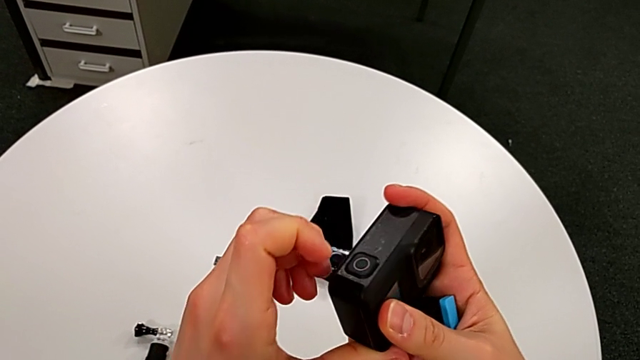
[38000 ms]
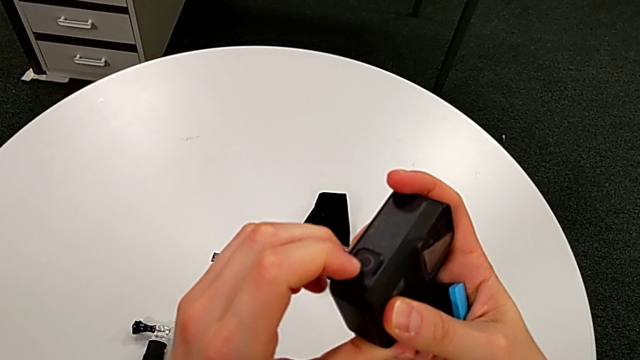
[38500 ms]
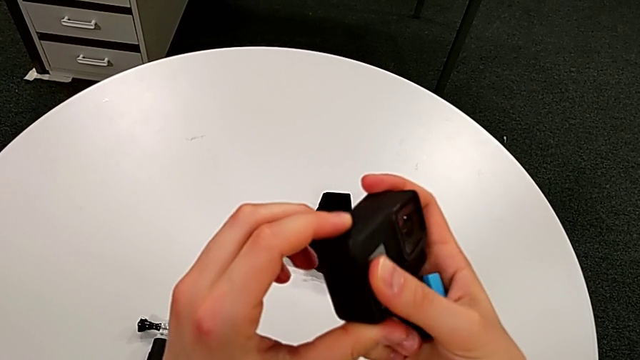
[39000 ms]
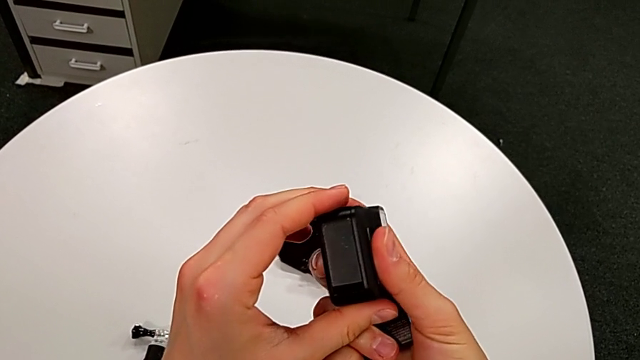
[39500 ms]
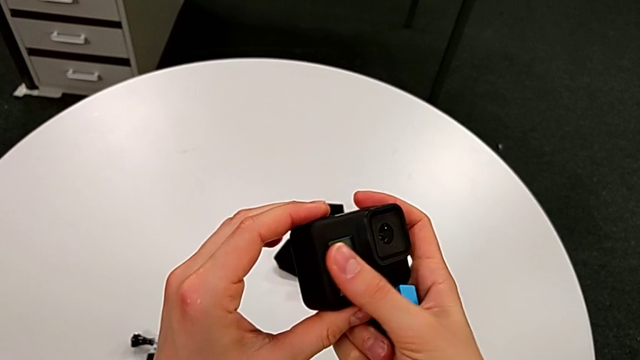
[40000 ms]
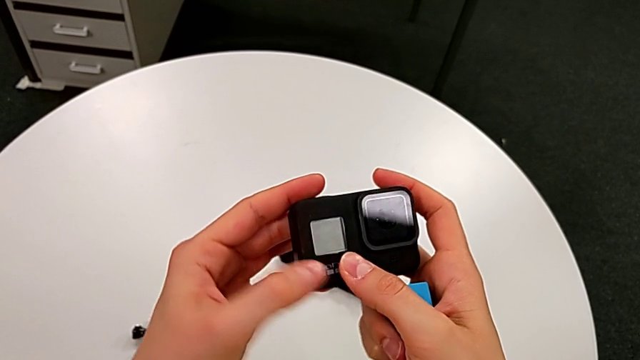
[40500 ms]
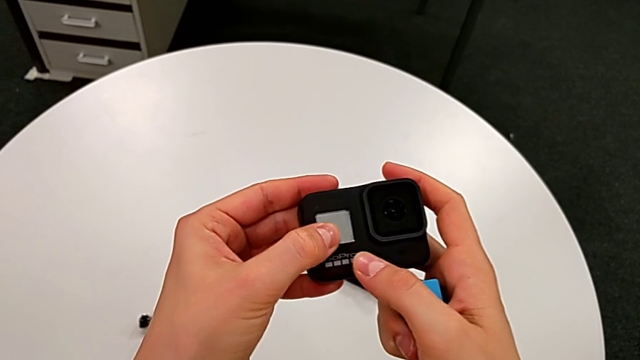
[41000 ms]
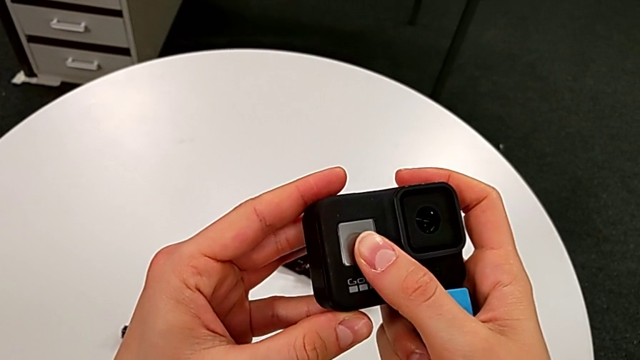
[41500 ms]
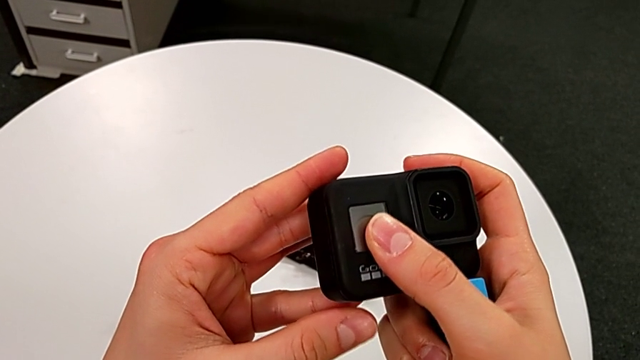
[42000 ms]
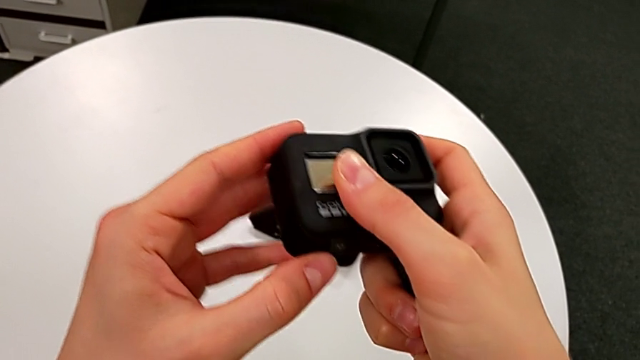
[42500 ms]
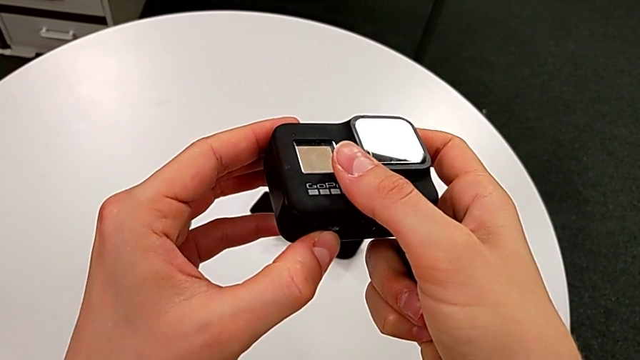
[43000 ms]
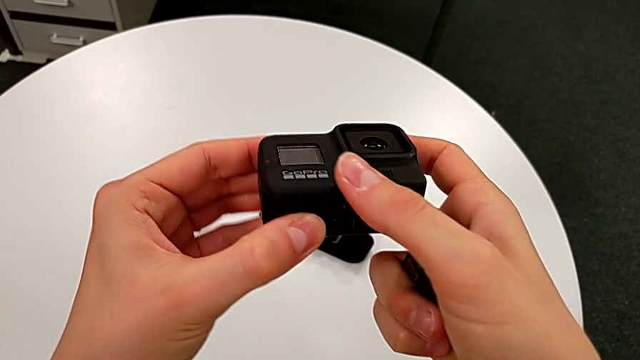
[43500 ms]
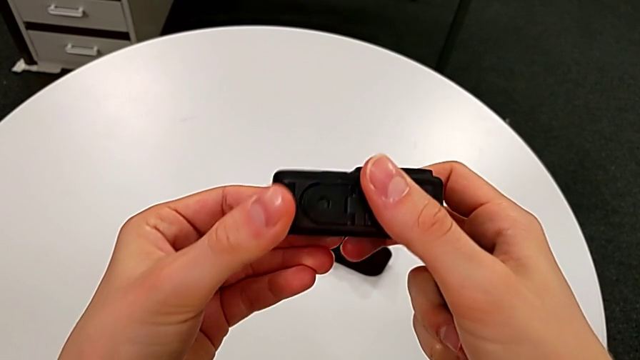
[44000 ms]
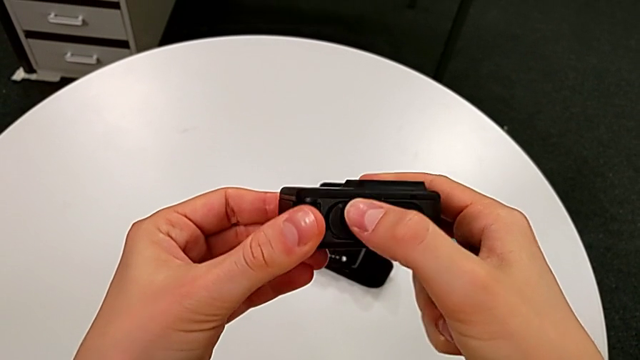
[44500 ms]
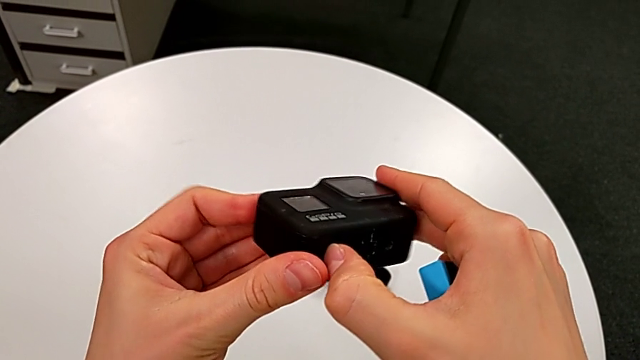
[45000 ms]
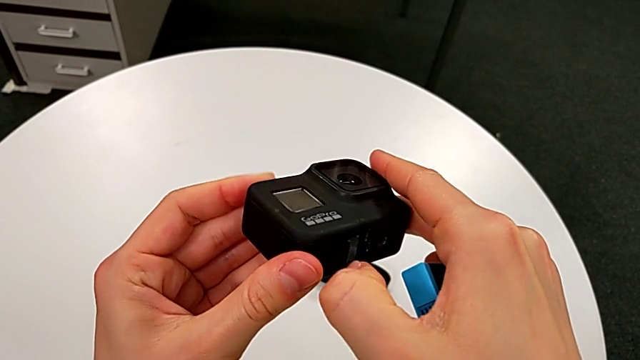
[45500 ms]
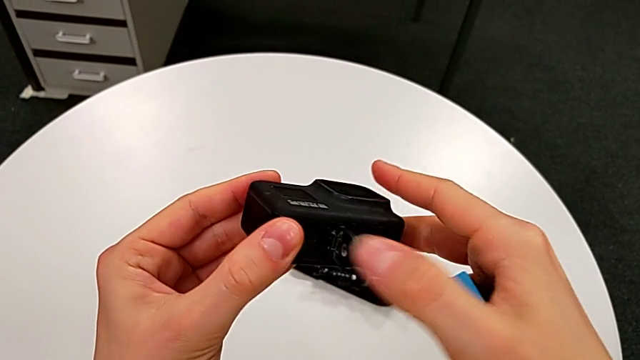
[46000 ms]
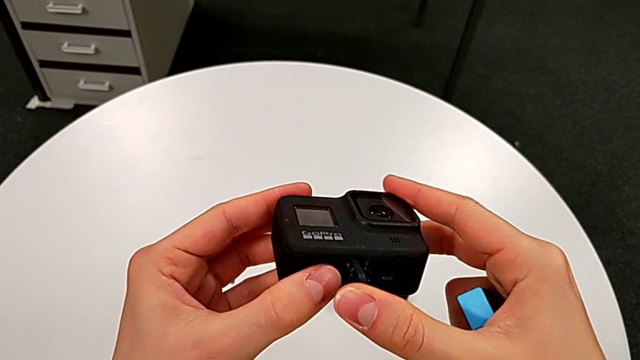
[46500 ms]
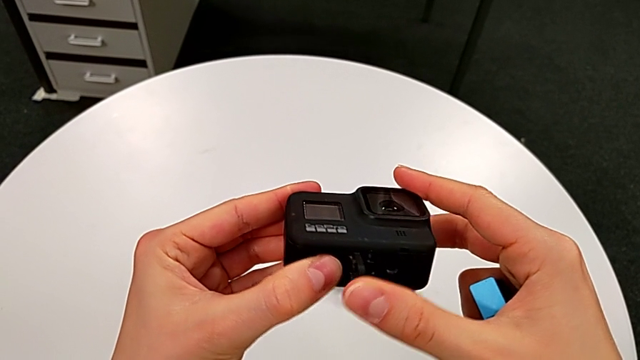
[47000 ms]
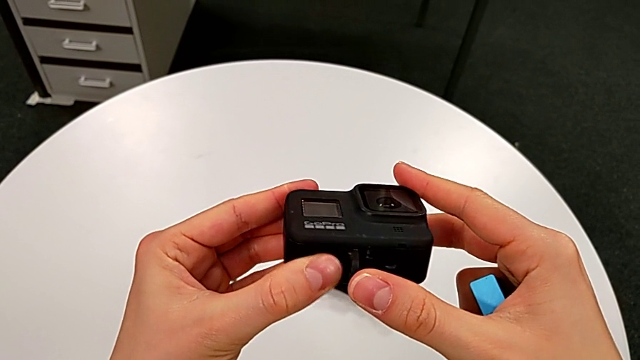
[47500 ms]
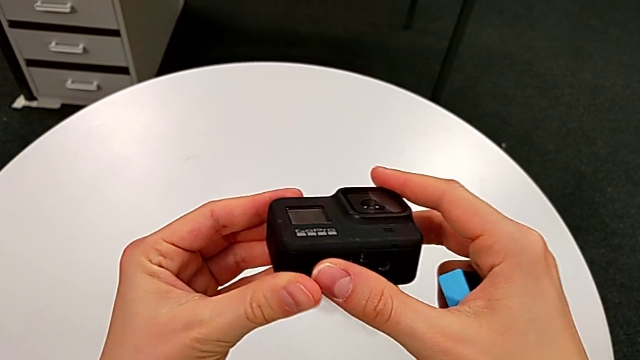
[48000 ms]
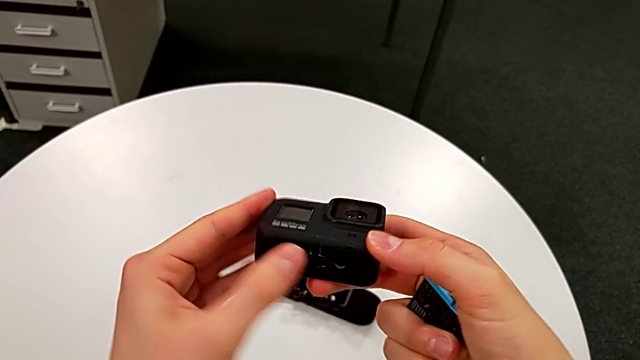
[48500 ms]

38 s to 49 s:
The camera wearer is changing the battery for the GoPro. They pull the battery door, inspect the GoPro, wrongly open the battery door, opening the wrong lid, and close the battery door.

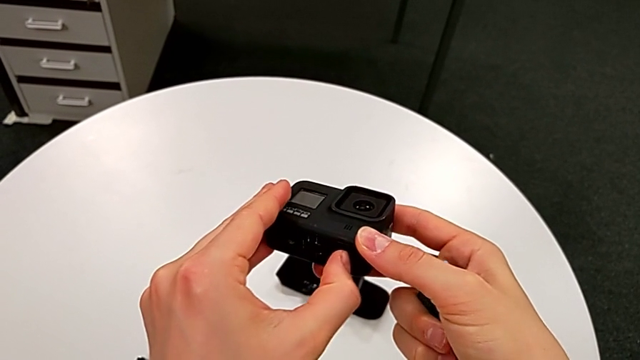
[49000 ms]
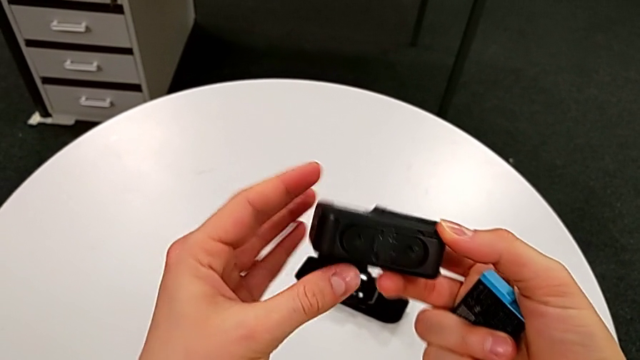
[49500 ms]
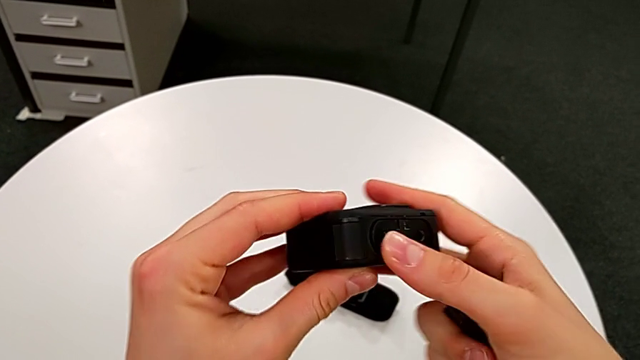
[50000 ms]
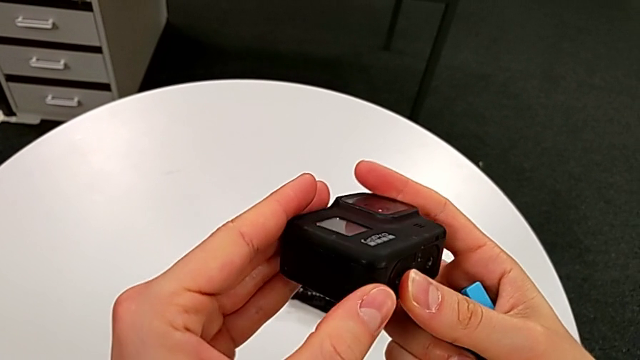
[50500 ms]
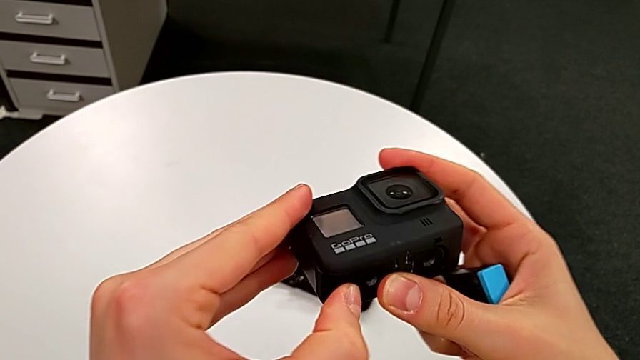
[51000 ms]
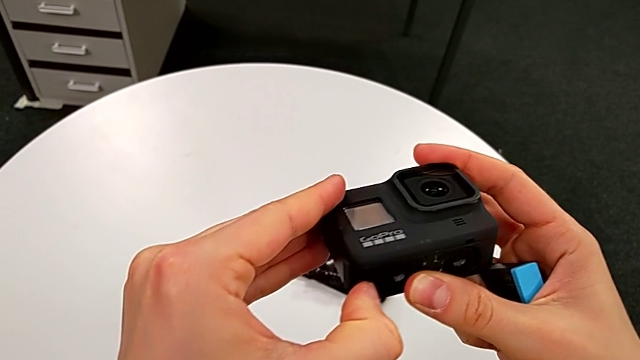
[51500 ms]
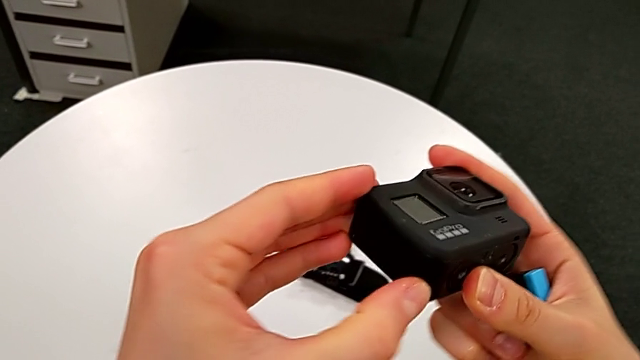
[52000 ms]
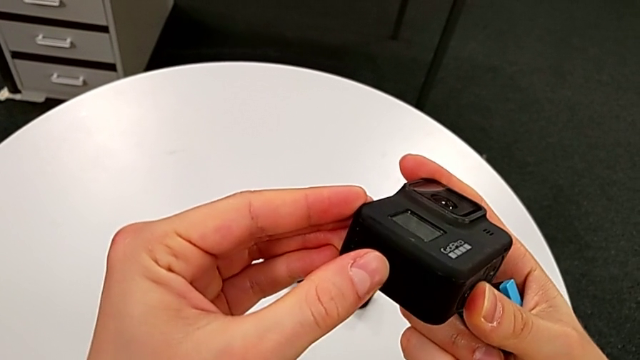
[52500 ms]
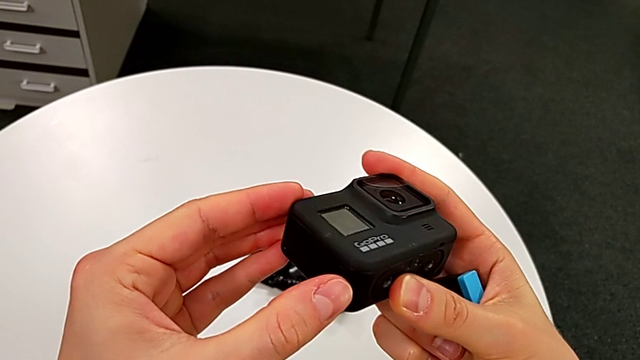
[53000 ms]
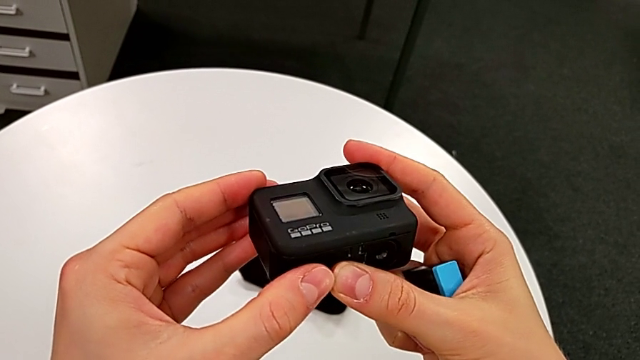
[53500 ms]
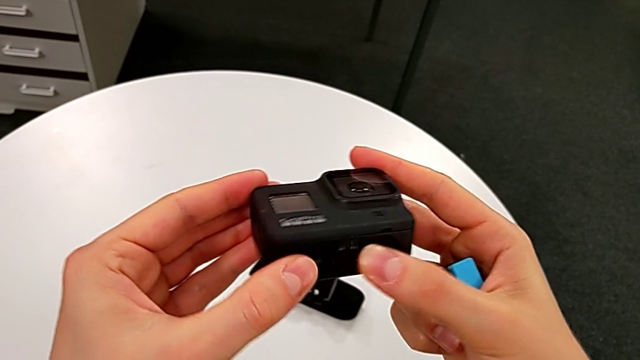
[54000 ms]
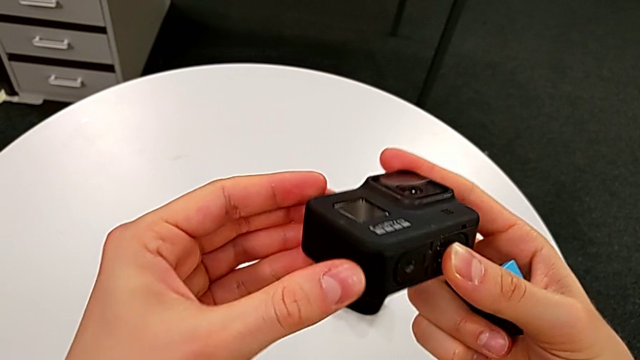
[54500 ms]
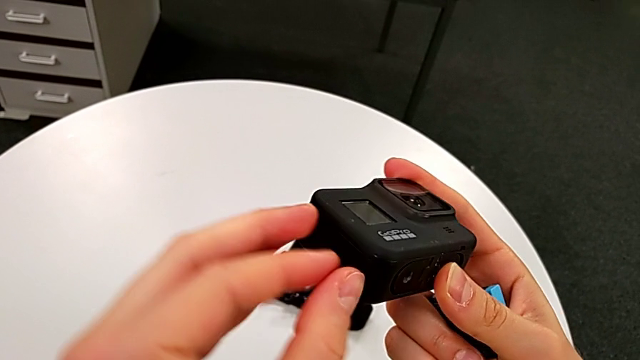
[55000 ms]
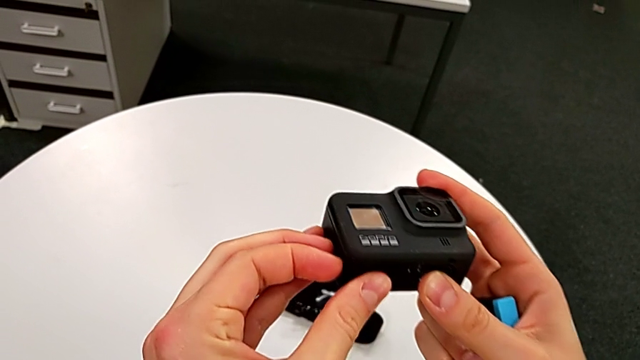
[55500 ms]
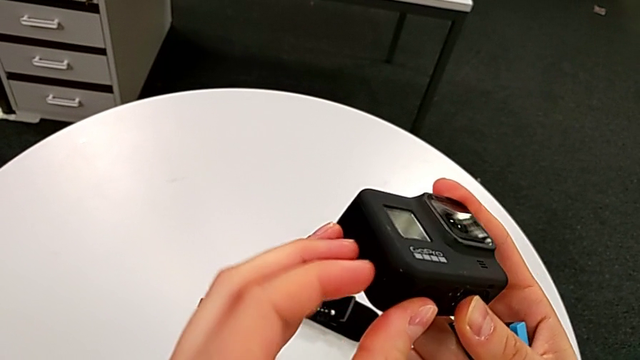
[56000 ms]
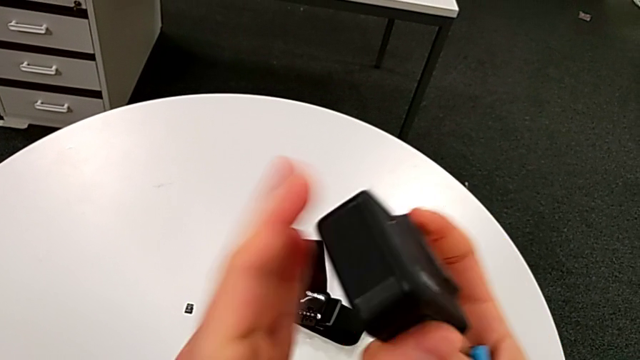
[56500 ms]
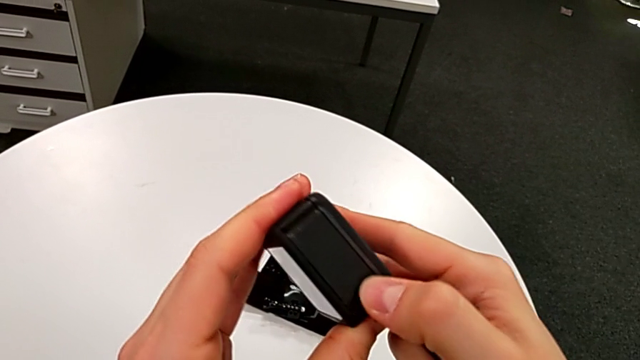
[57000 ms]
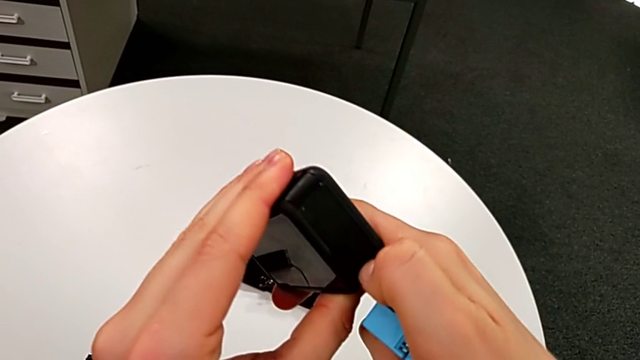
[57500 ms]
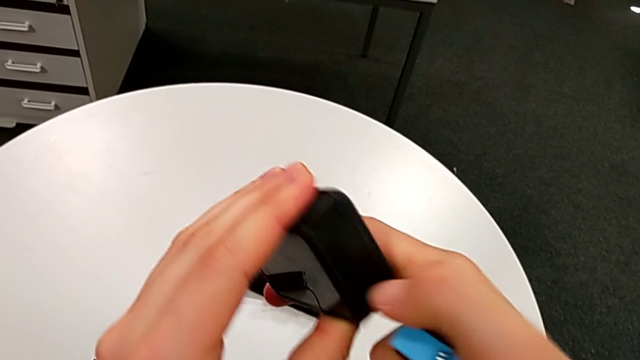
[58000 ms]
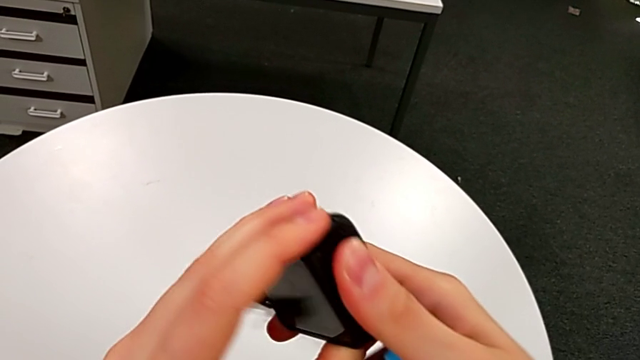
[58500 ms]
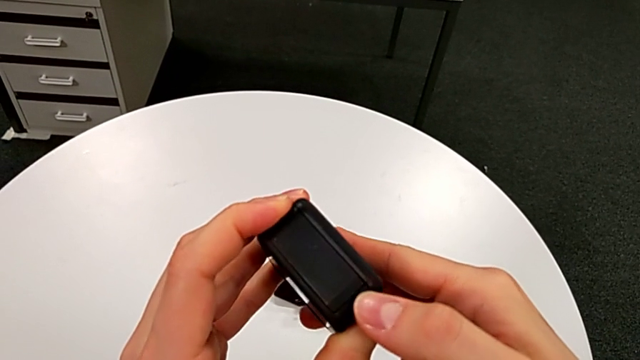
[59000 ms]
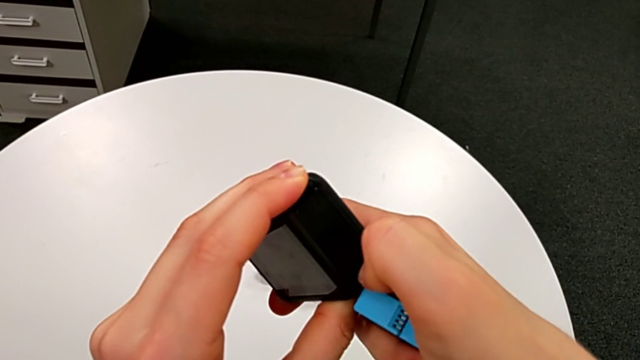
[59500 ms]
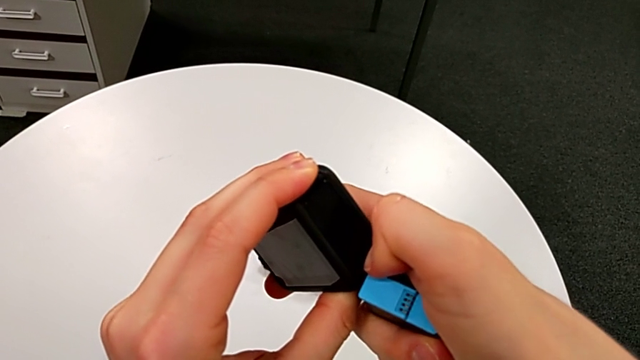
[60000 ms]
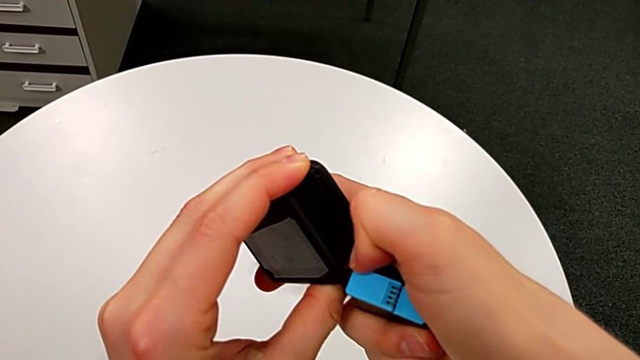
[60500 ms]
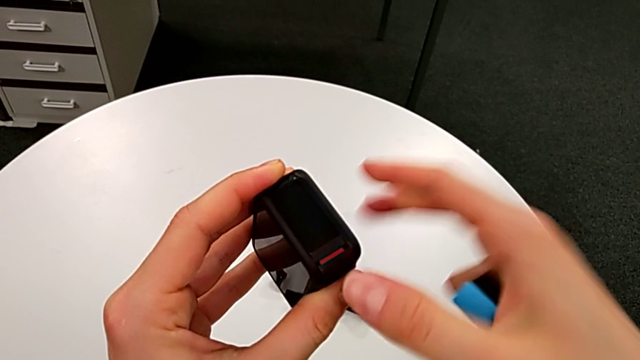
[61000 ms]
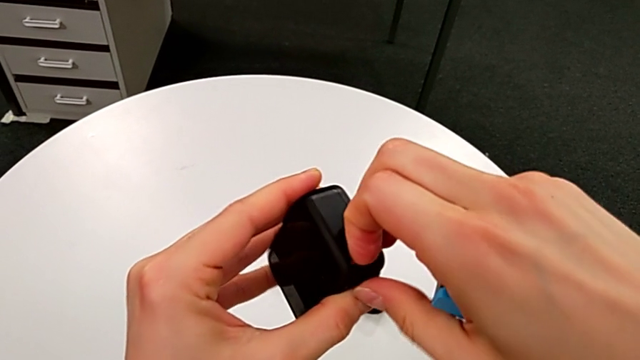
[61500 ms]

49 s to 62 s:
The camera wearer is changing the battery for the GoPro. They rotate the GoPro, inspect it and begin to pull the battery door.
